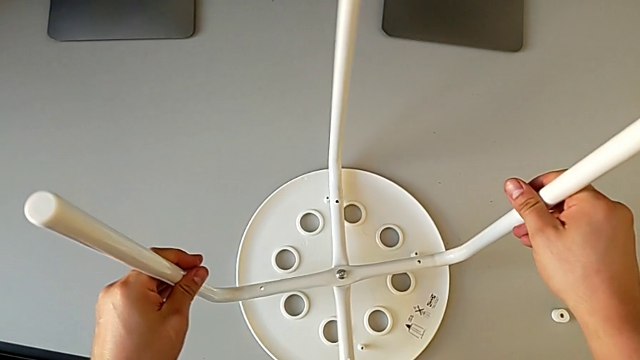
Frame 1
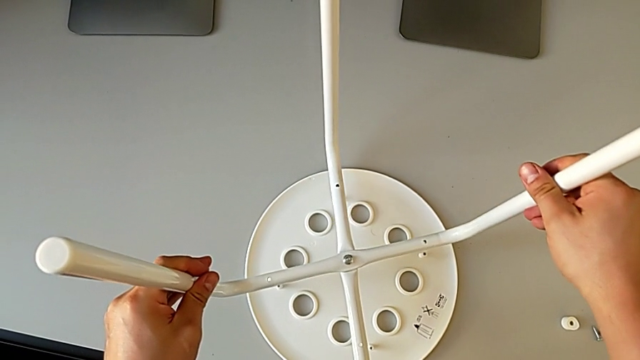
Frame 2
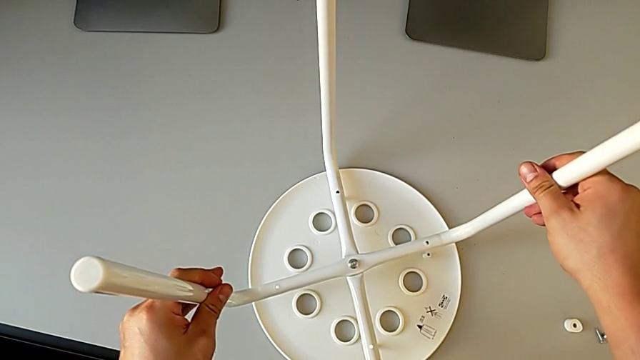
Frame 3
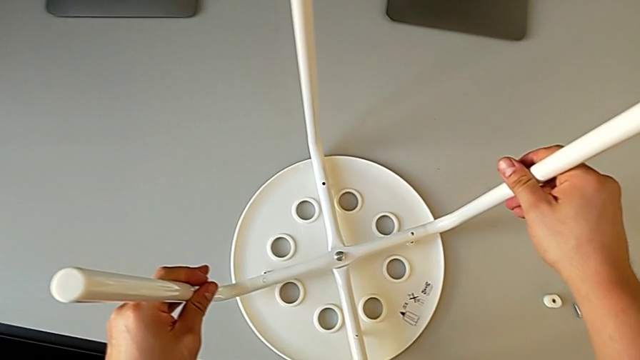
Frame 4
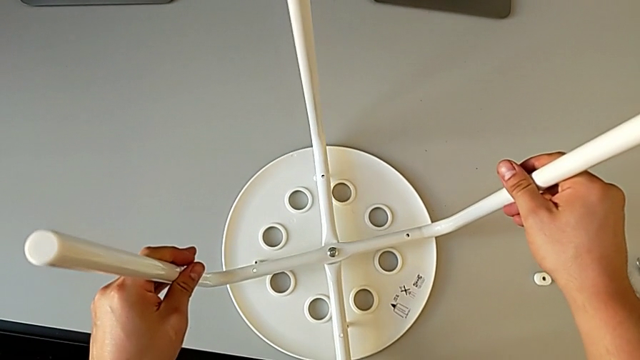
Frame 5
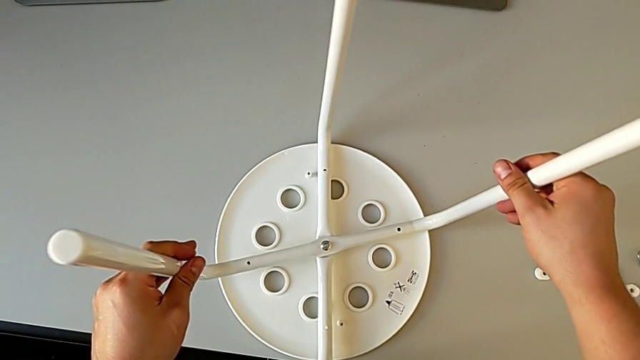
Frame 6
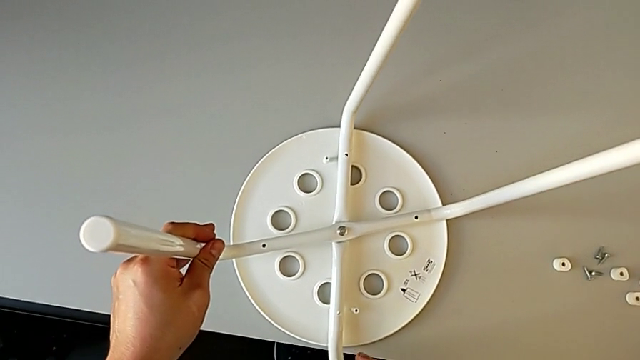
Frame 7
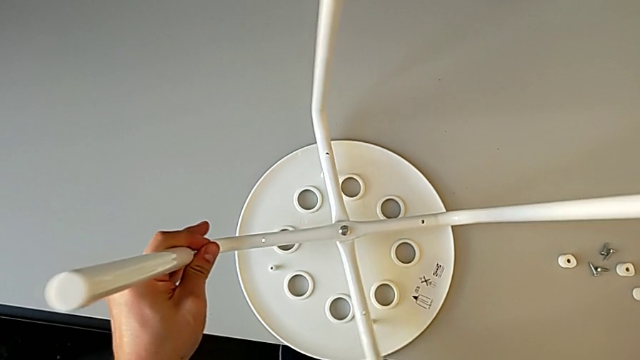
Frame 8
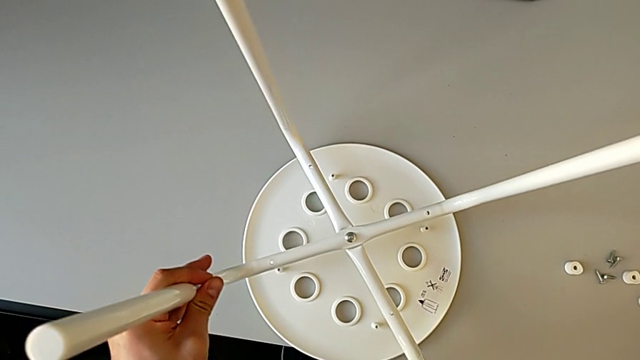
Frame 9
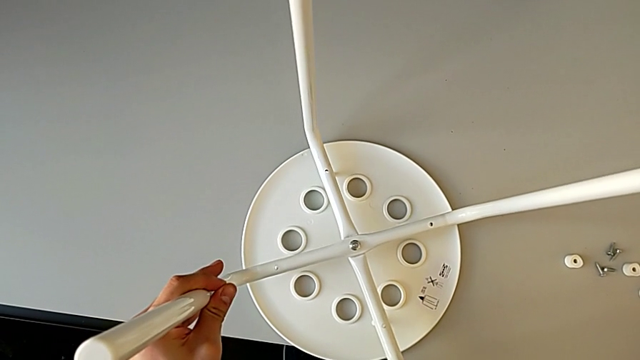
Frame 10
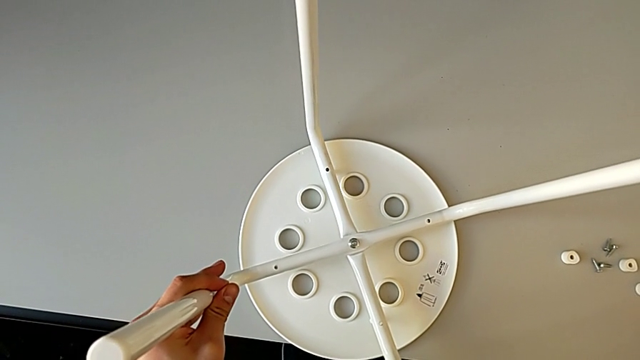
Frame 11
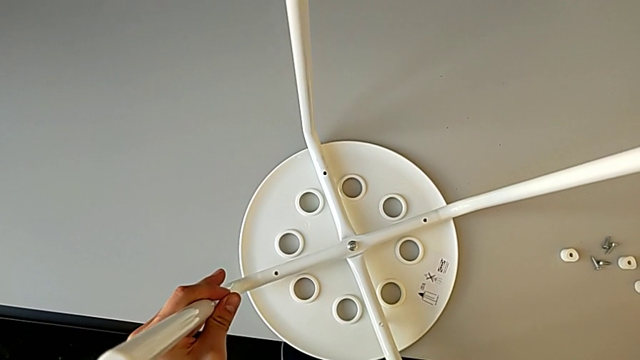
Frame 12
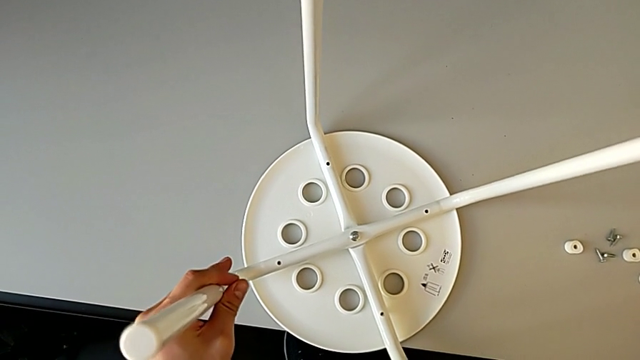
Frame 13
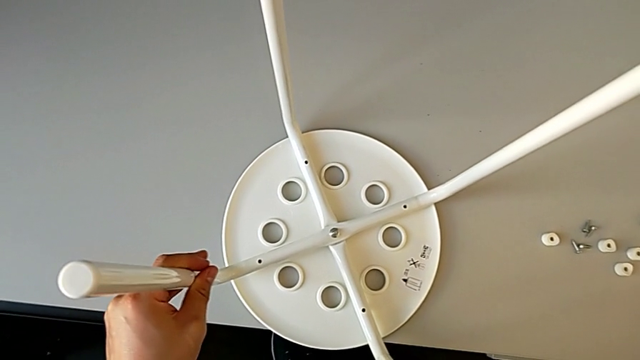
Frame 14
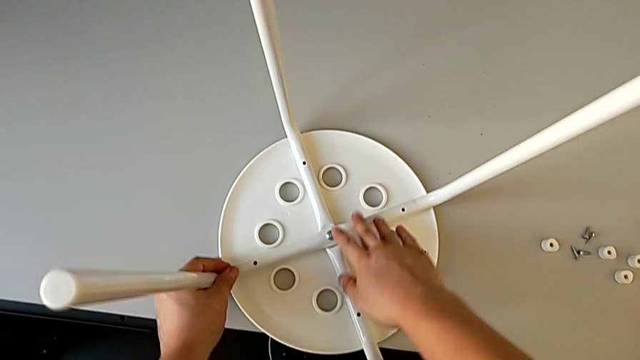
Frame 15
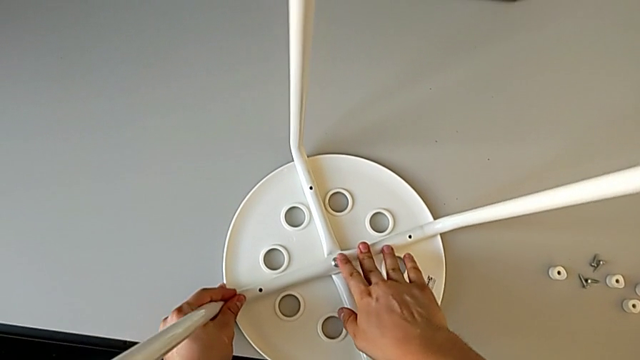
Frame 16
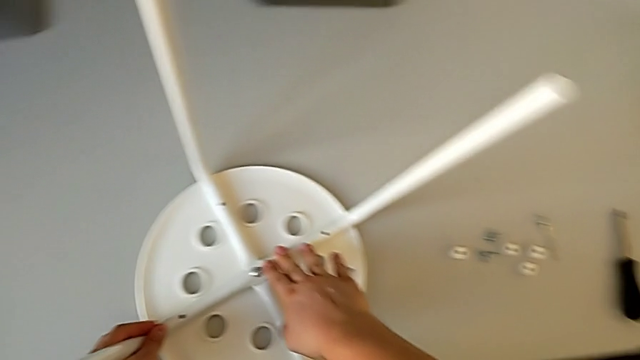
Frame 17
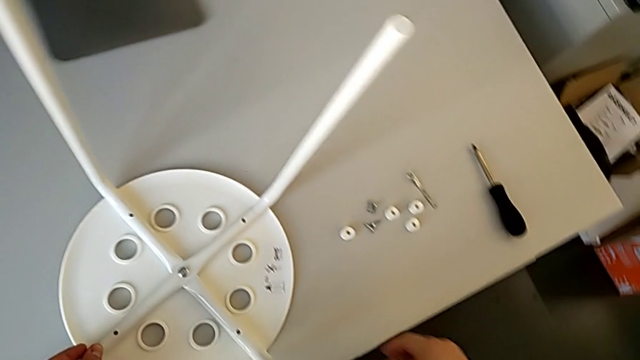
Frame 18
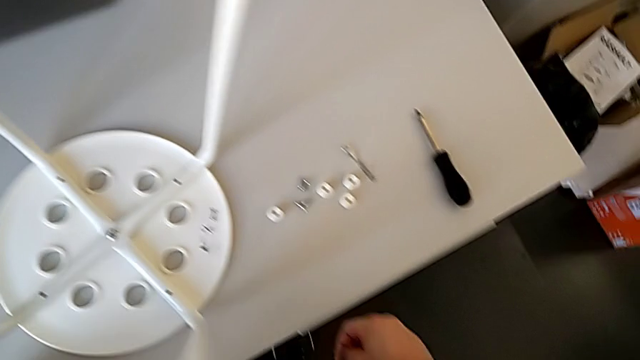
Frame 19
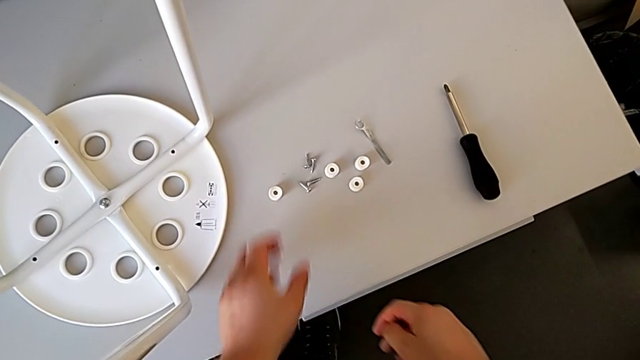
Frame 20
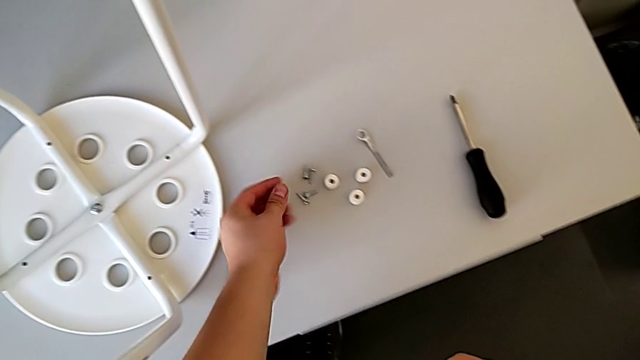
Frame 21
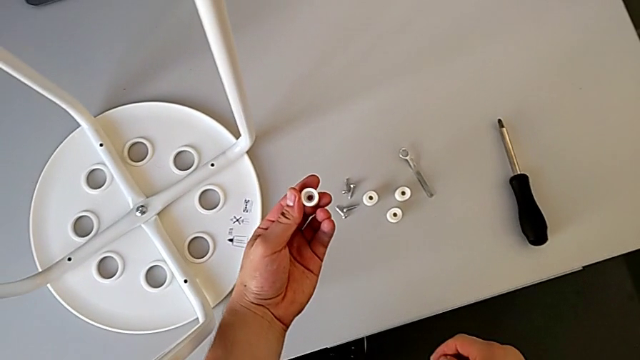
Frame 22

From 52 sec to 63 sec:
The camera wearer is assembling the seat. They align the leg, slide the stool and grab the washer.

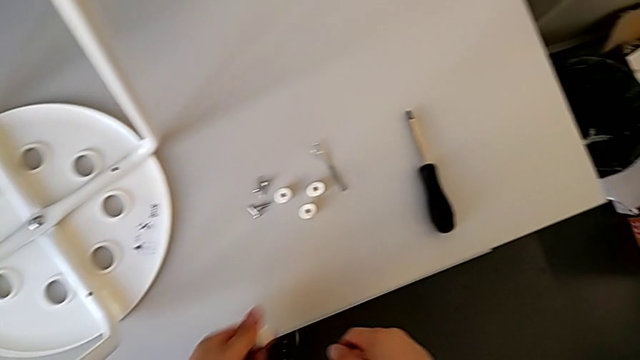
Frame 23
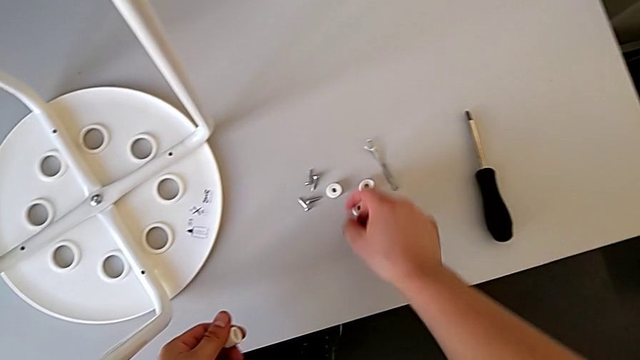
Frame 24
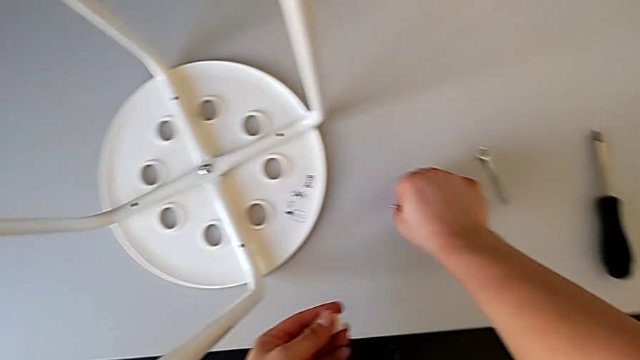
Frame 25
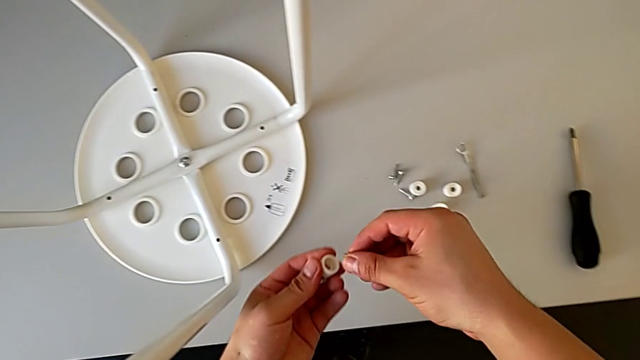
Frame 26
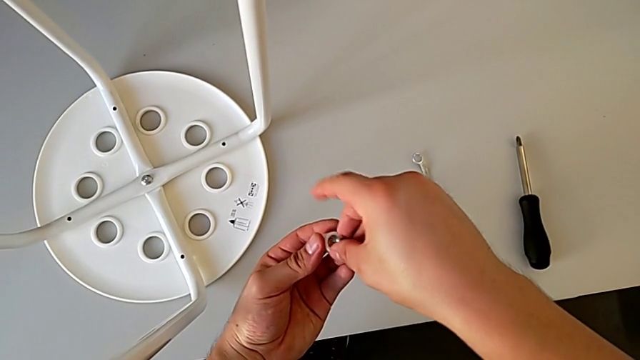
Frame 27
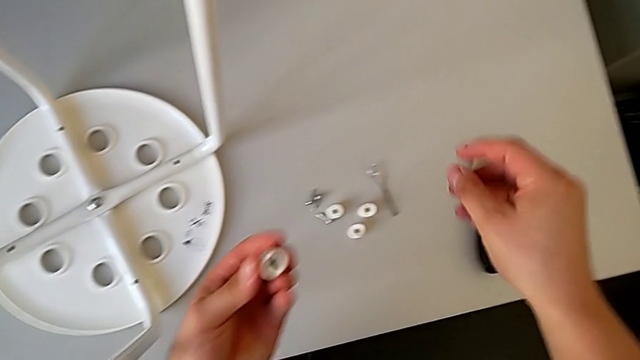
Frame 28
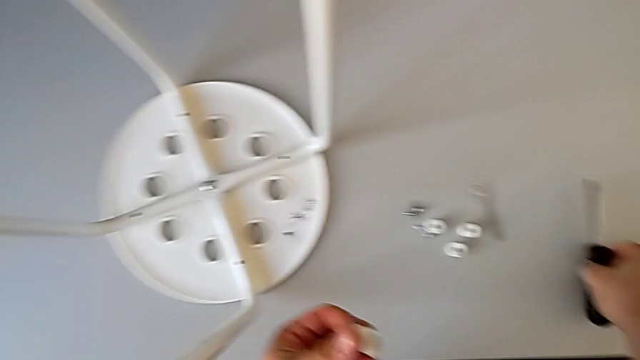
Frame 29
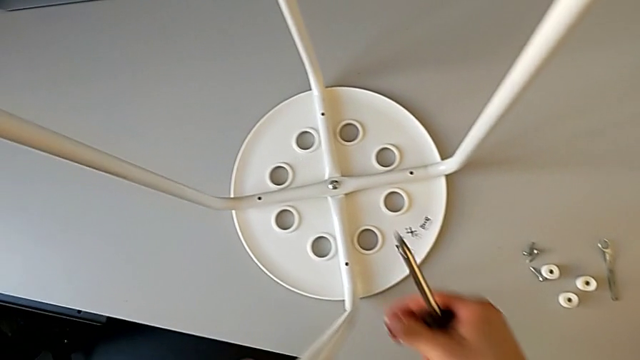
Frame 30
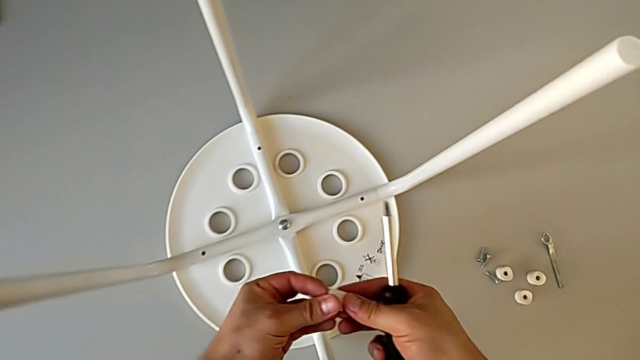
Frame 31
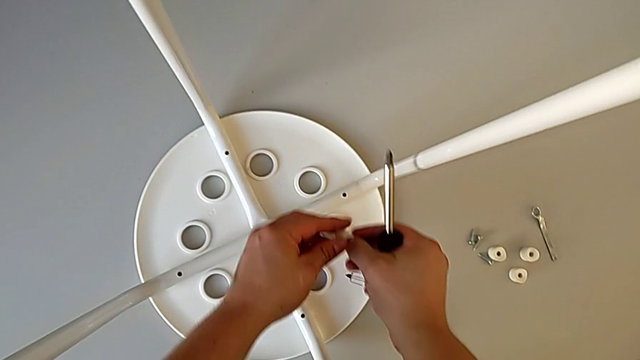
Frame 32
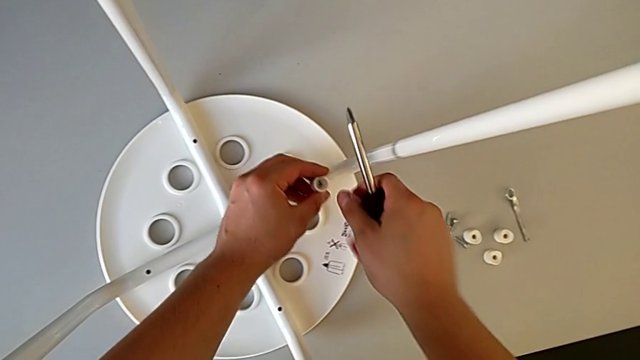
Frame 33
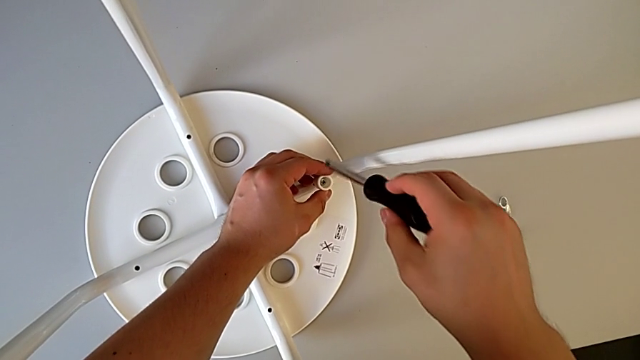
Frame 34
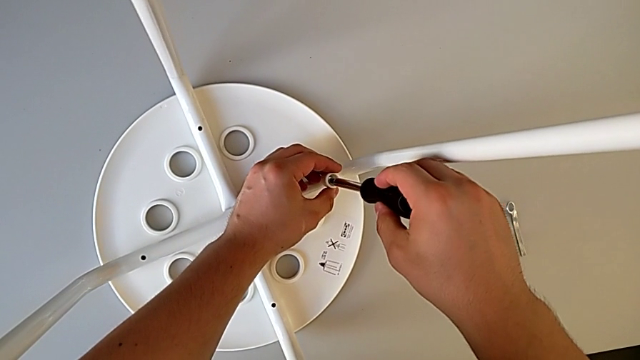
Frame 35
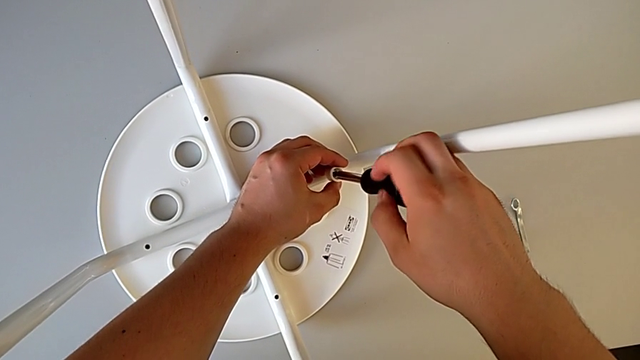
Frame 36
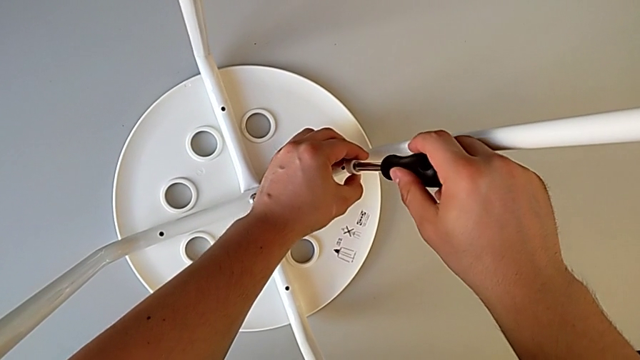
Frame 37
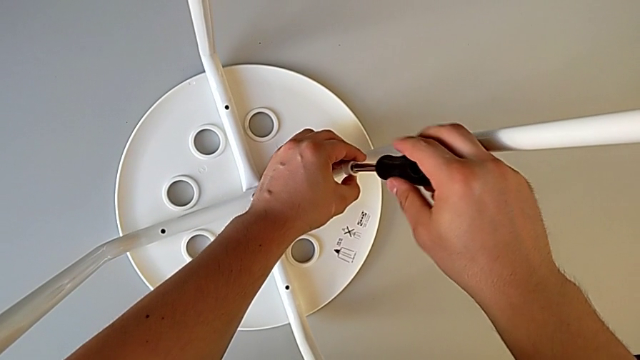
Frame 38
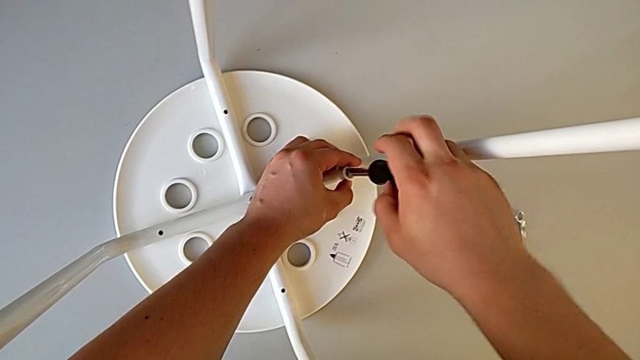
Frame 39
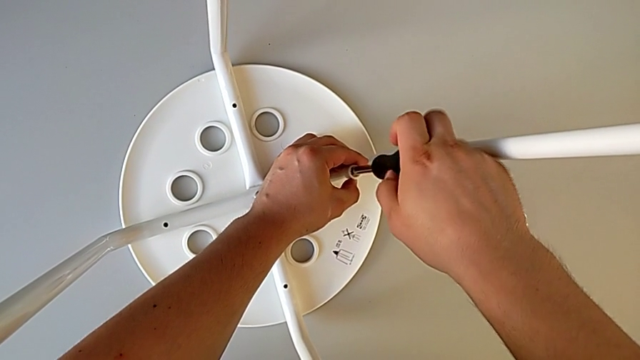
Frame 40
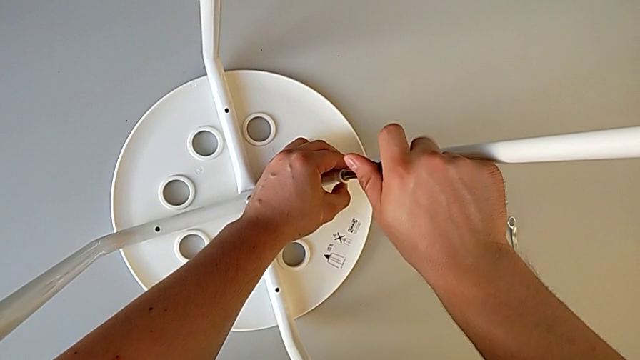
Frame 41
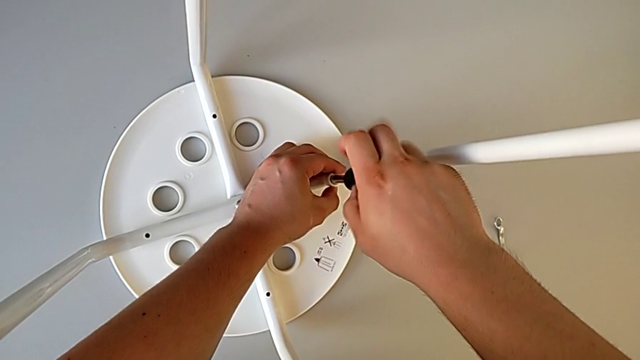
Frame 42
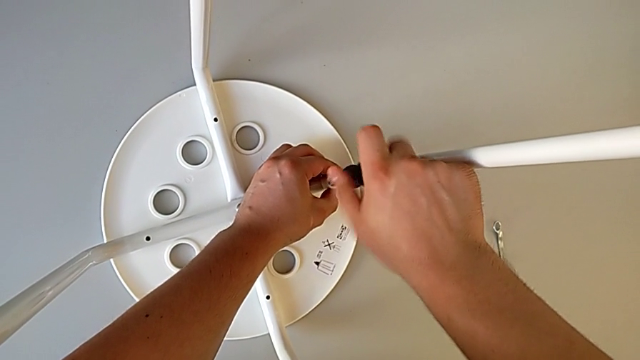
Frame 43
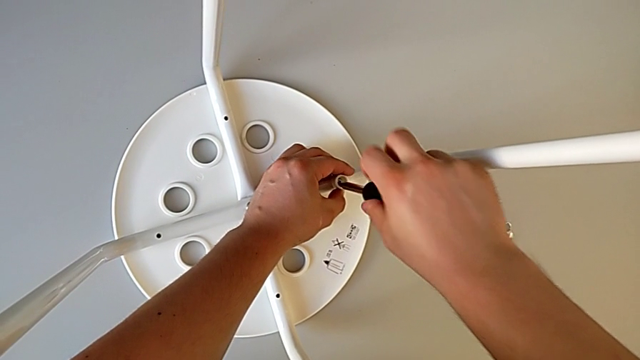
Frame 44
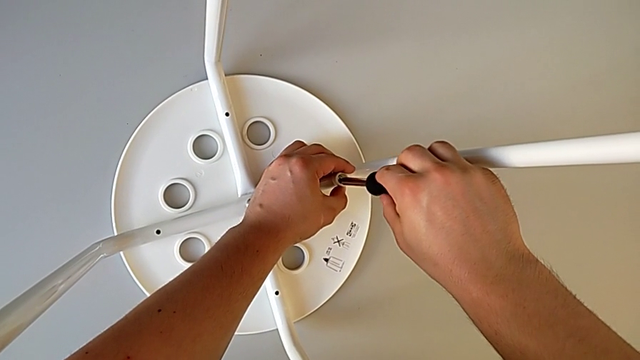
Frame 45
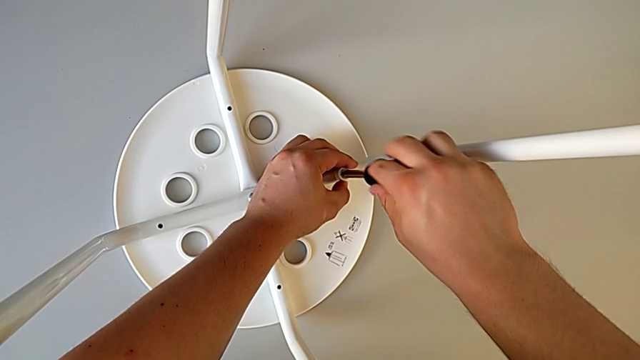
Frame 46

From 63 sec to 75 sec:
The camera wearer is assembling the seat. They grab the screw, align it, grab the screwdriver, insert the screw, insert the screwdriver and begin to screw the screw.
